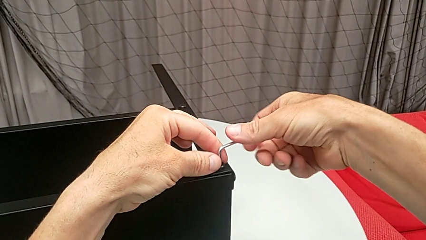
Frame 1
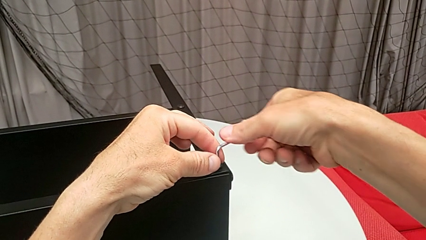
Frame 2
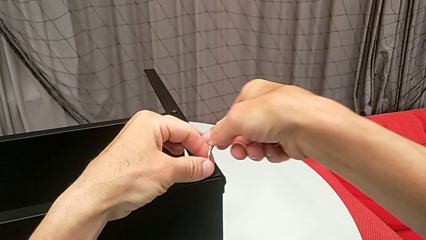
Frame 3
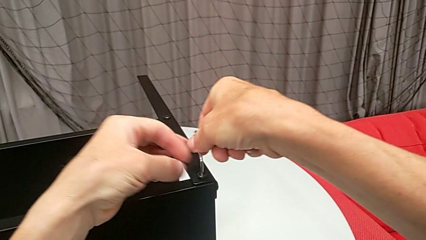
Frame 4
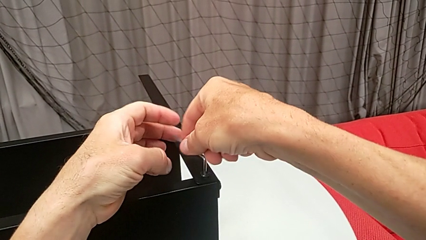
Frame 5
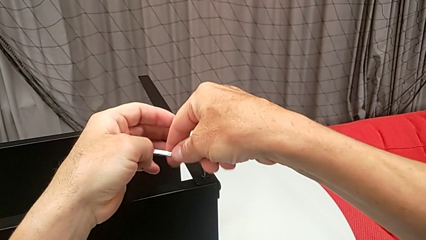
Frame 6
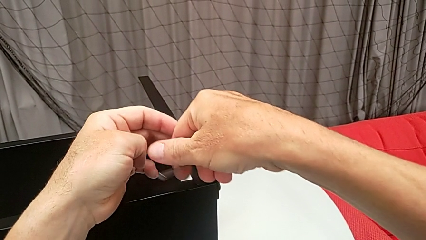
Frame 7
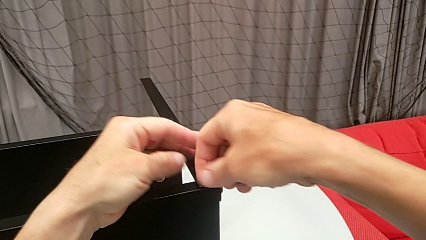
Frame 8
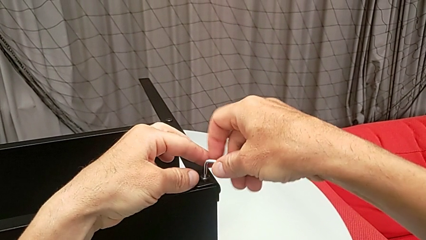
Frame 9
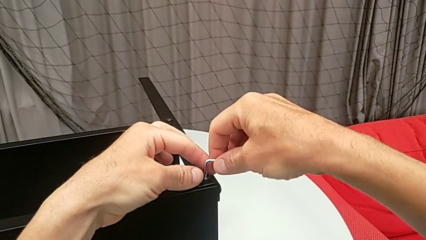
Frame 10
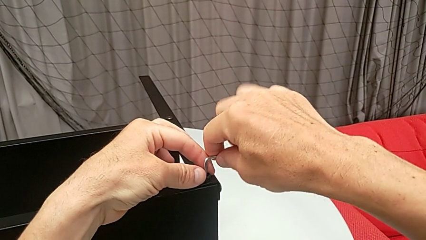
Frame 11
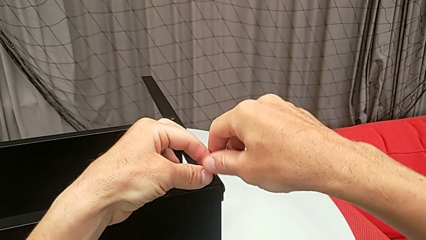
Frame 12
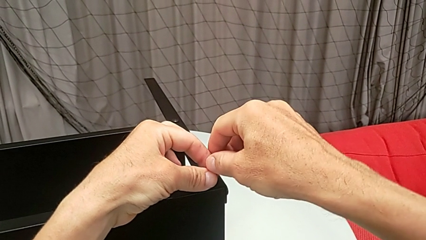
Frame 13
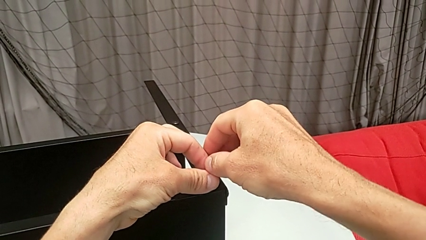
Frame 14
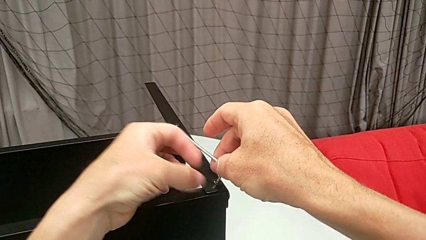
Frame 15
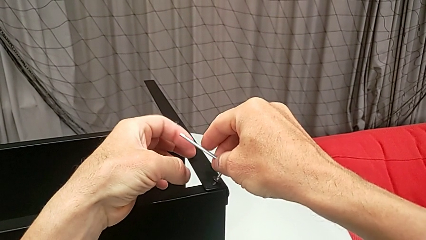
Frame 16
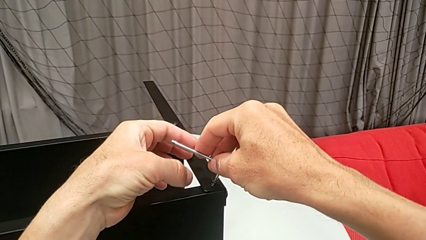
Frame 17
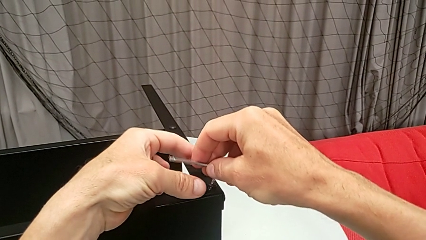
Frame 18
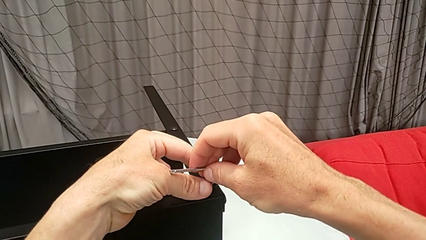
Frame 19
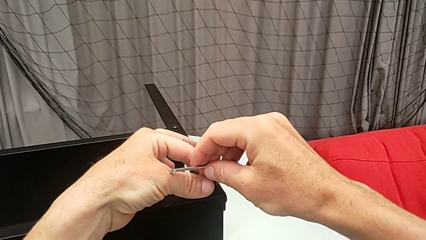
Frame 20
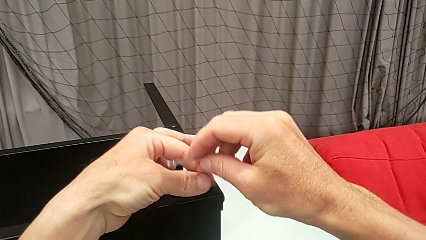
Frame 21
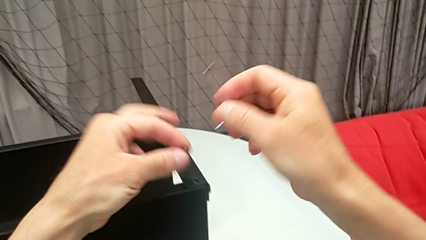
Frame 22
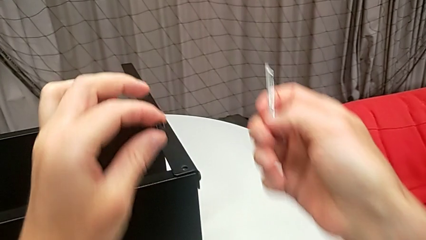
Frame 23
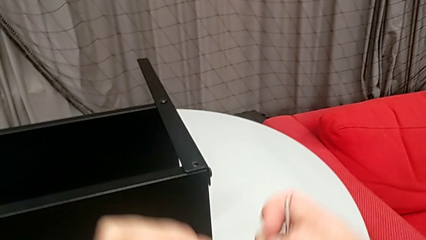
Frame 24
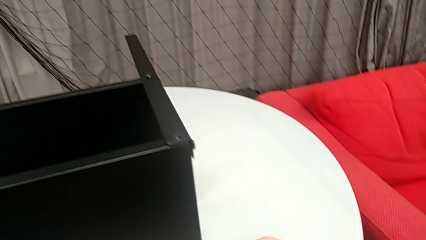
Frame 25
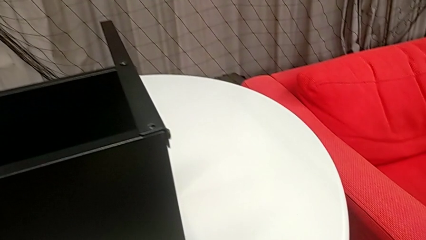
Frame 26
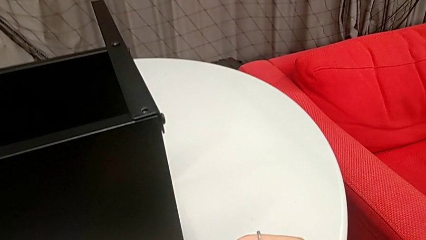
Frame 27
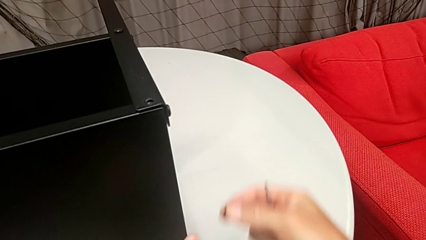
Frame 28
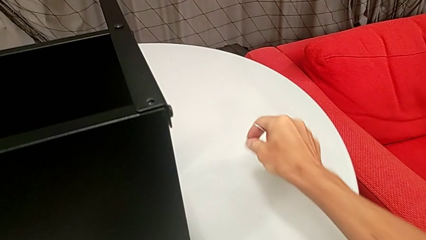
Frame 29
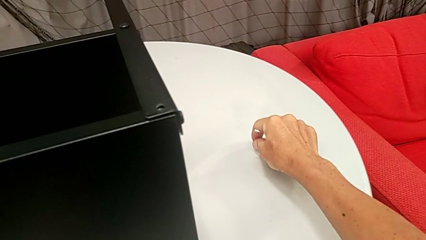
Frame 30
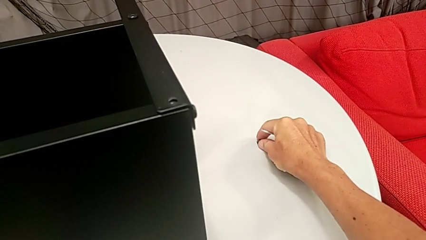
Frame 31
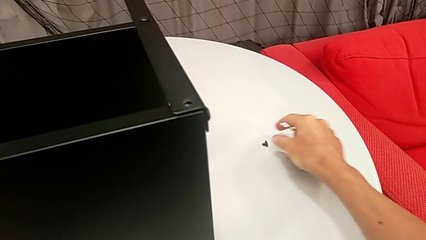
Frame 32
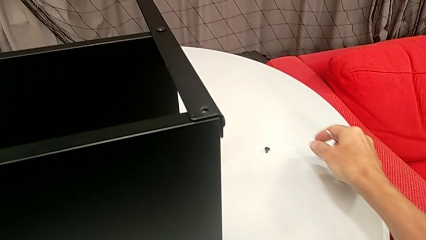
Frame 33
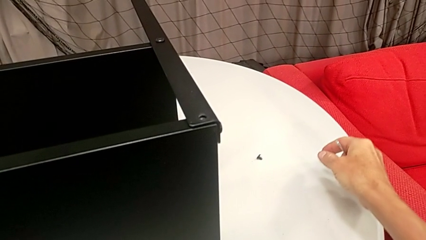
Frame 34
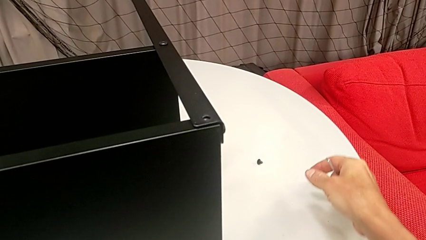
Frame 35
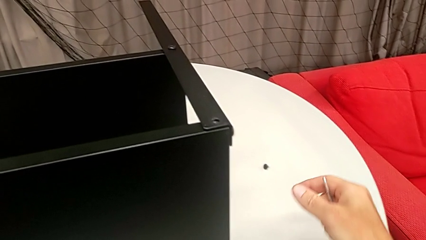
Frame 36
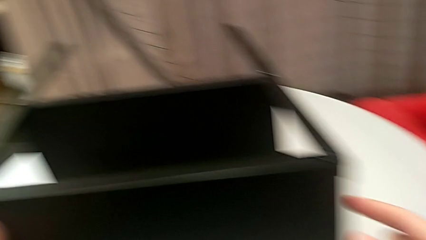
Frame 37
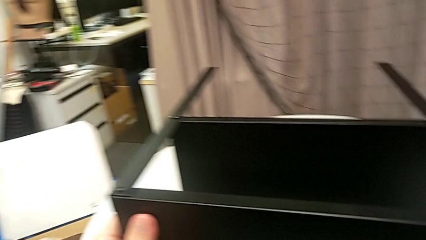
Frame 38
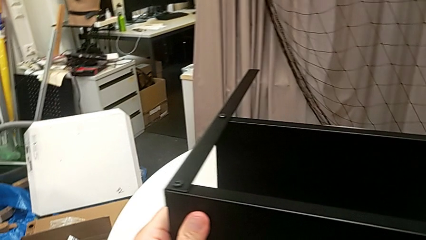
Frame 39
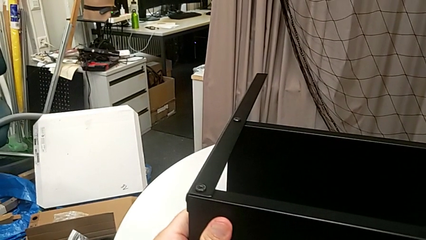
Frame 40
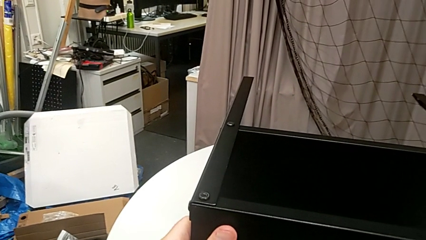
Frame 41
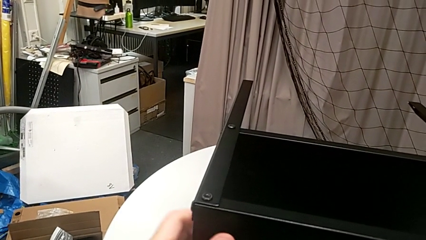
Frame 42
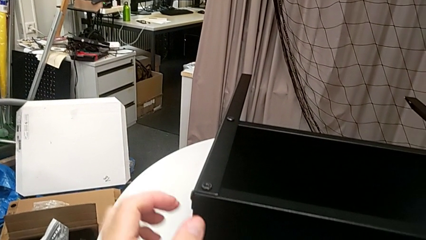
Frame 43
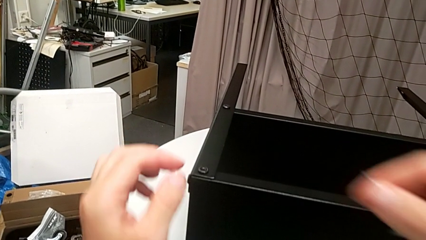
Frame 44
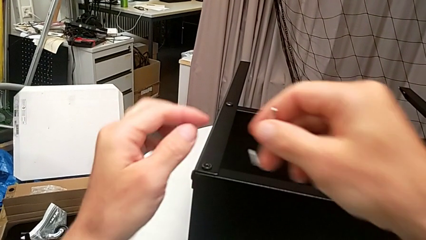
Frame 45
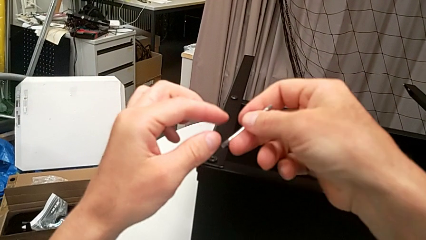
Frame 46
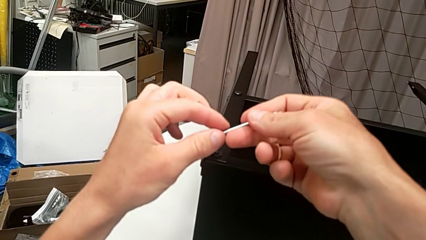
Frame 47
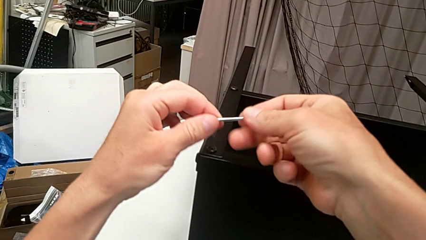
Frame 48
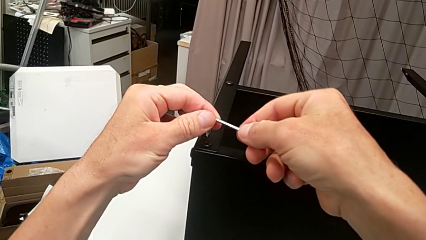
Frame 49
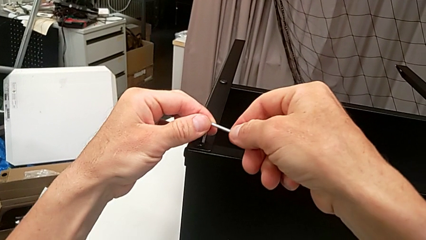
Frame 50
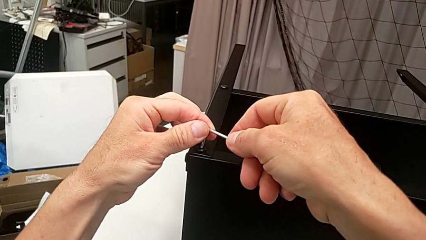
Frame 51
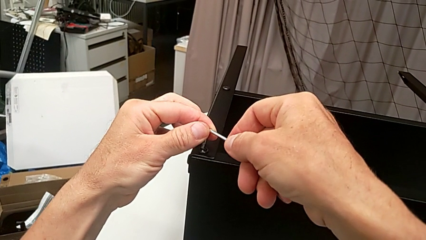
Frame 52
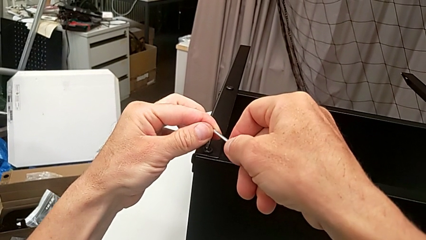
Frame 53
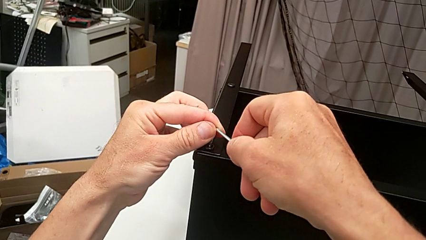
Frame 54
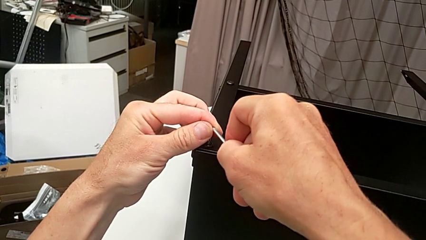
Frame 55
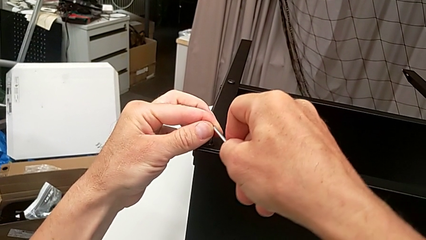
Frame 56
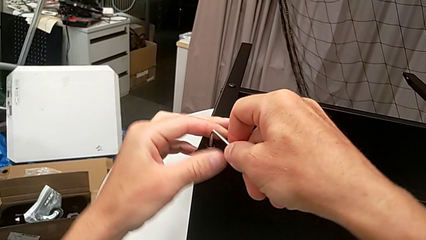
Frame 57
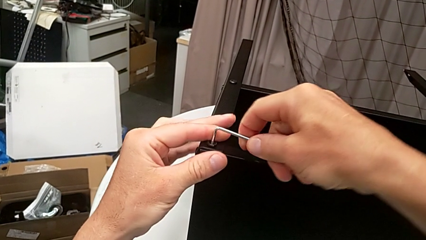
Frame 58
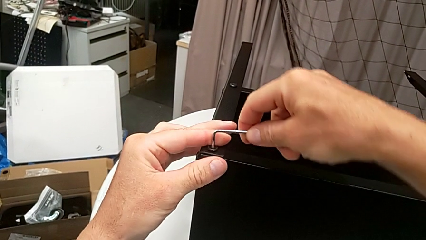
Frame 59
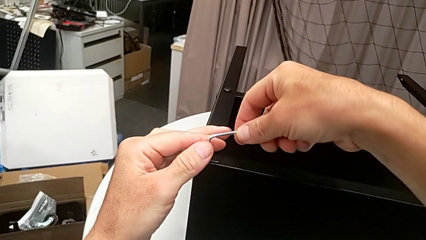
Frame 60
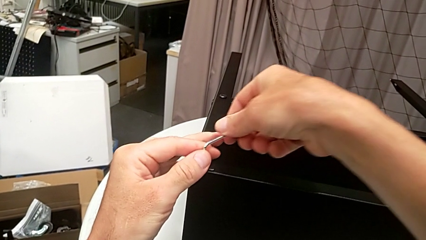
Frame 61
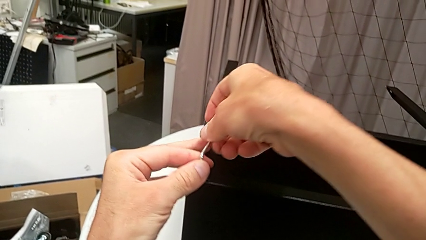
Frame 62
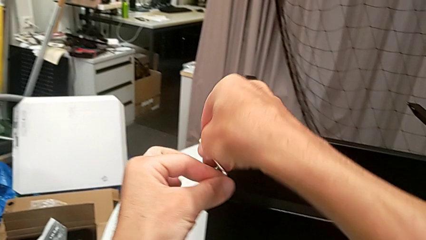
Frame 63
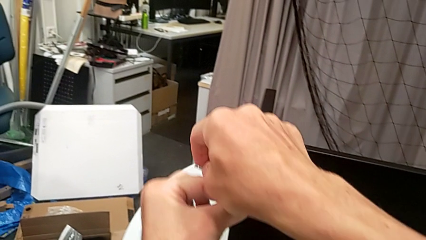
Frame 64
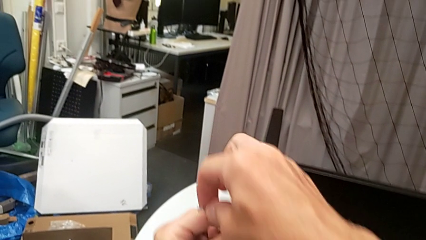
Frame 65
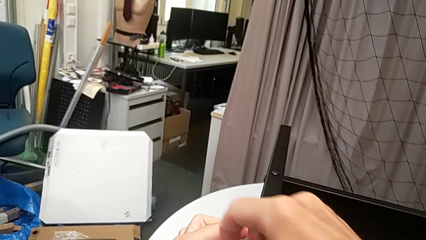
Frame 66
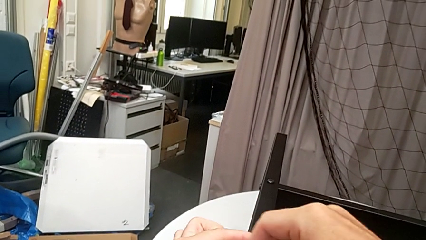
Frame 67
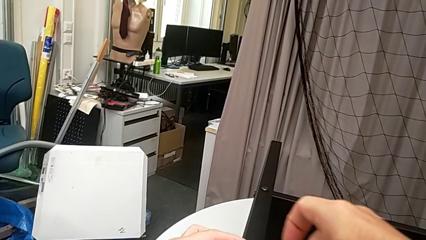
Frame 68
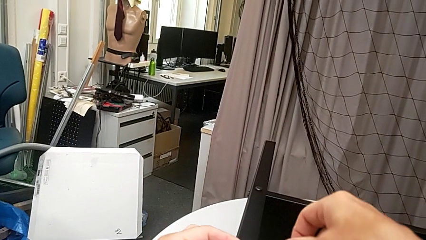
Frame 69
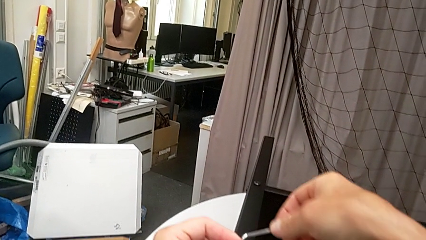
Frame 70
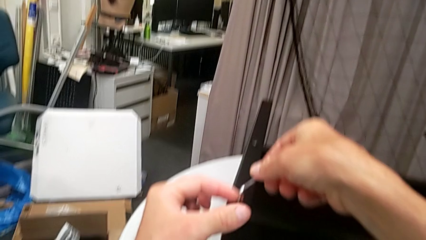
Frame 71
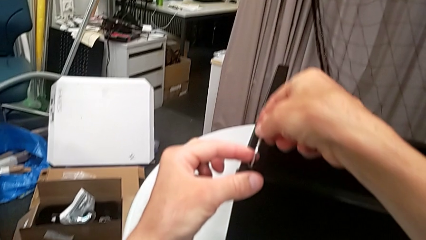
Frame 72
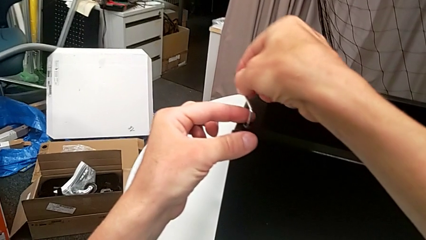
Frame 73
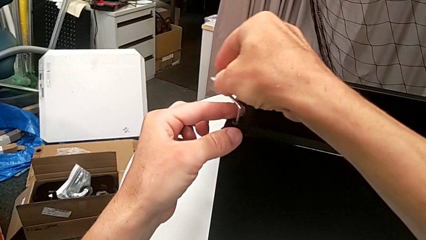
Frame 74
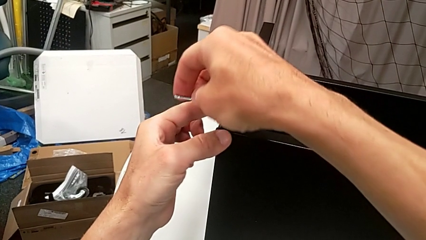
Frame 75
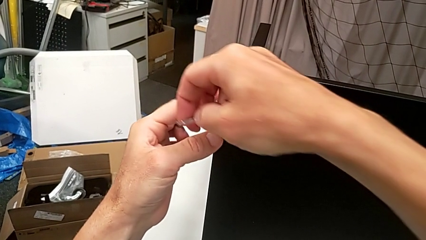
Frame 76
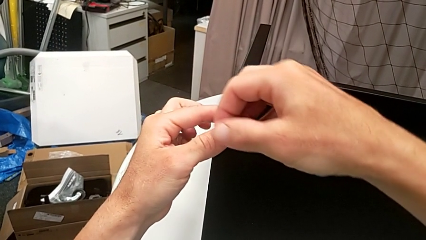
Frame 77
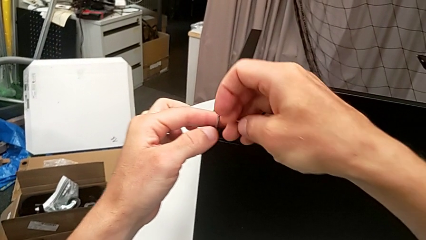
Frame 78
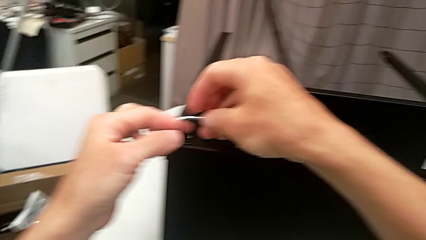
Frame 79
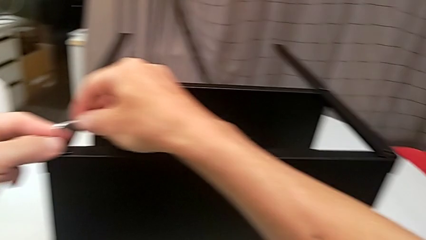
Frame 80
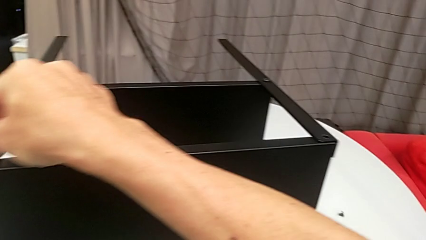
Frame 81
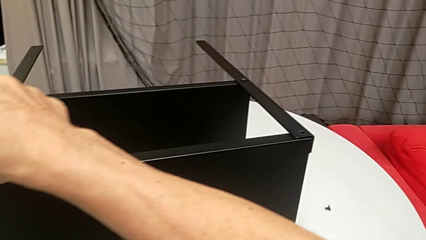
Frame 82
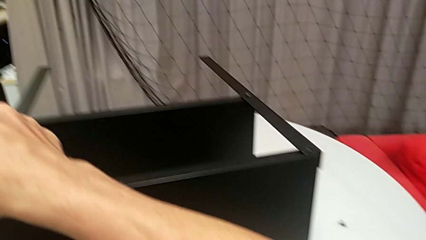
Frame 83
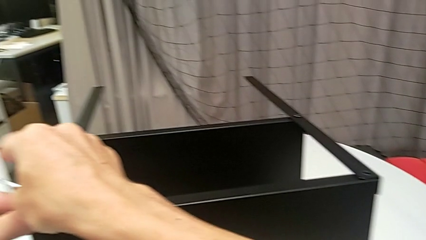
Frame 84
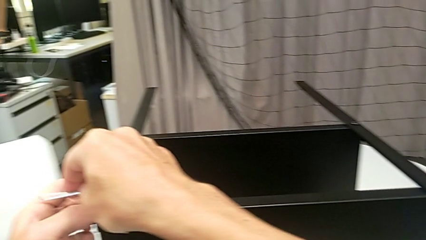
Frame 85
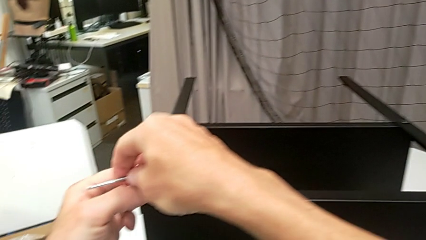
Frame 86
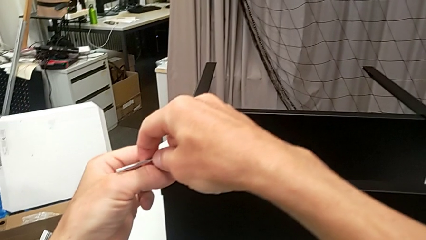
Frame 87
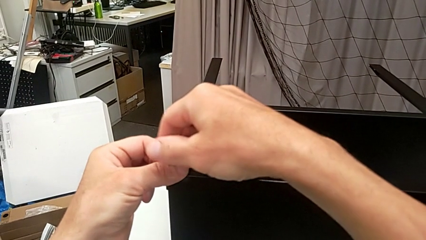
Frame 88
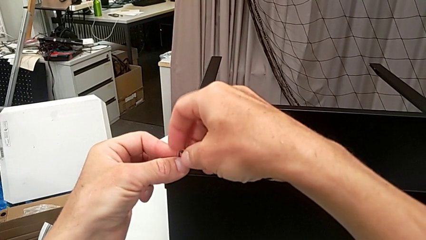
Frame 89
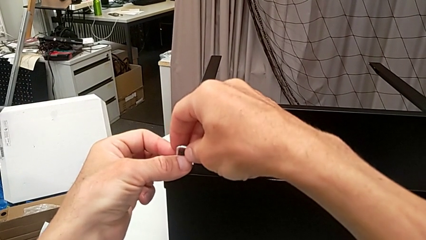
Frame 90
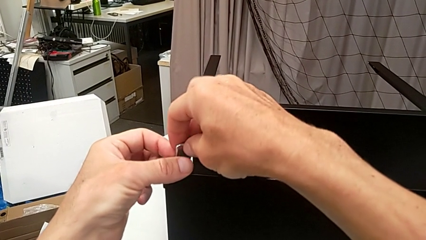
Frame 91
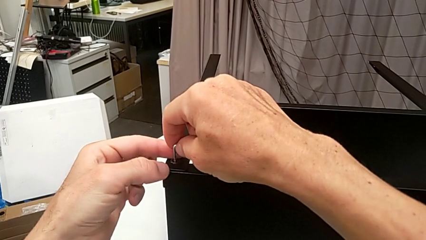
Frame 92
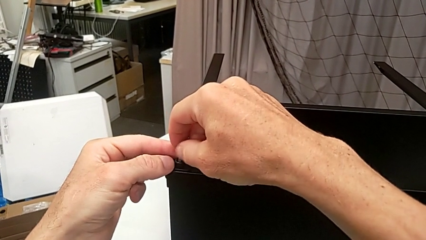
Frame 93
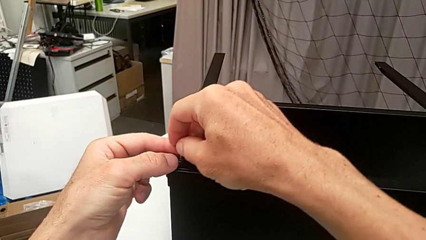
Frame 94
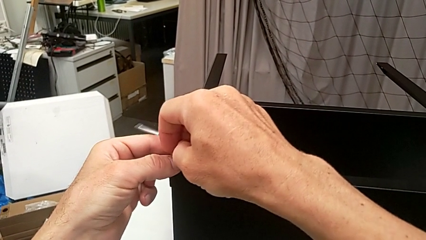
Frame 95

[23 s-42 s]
The camera wearer is disassembling the upper tray from the nightstand. They keep unscrewing the hex socket head, withdraw the Allen wrench, disassemble the hex socket head, place it, approach the nightstand, rotate it, approach the hex socket head, insert the Allen wrench and unscrew the hex socket head with the right hand.
